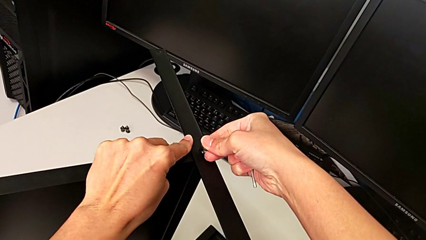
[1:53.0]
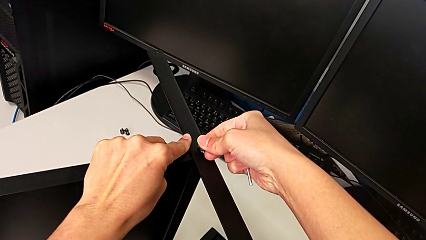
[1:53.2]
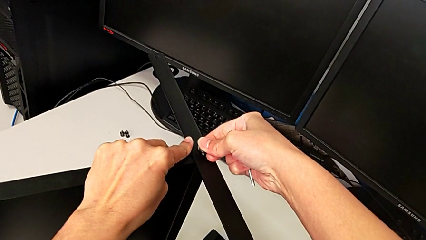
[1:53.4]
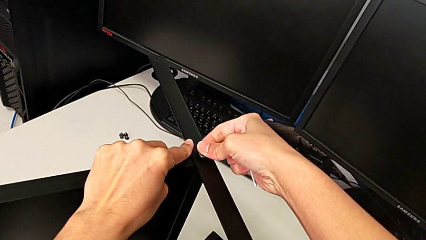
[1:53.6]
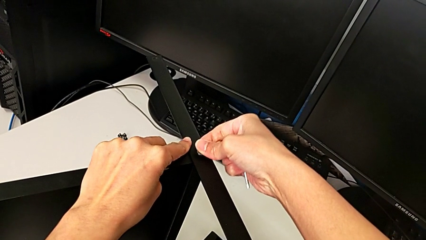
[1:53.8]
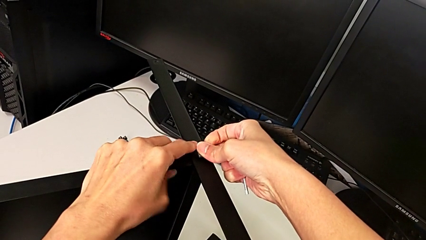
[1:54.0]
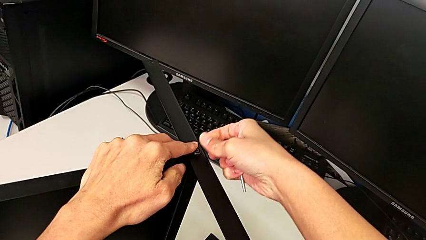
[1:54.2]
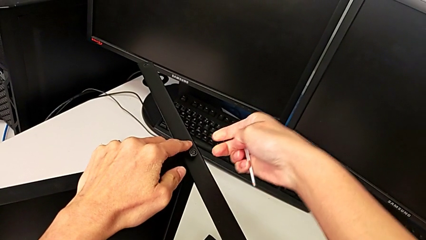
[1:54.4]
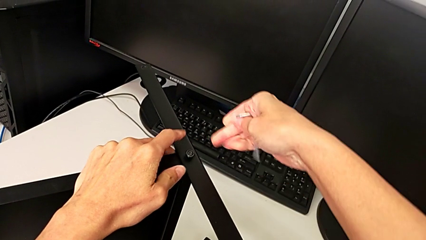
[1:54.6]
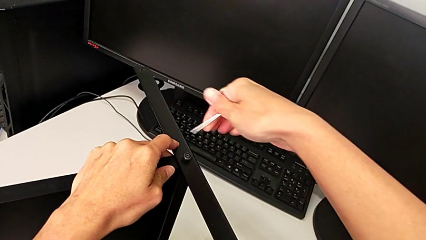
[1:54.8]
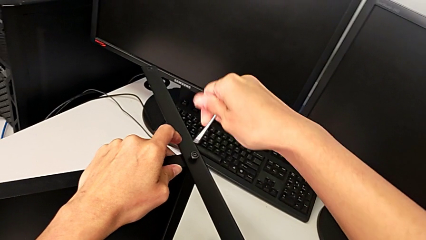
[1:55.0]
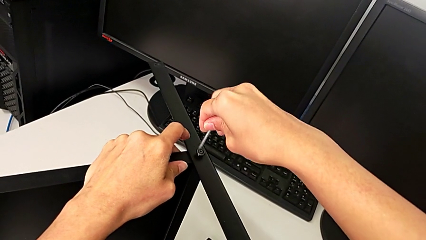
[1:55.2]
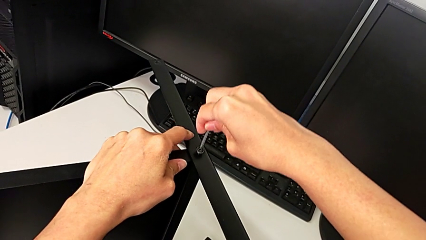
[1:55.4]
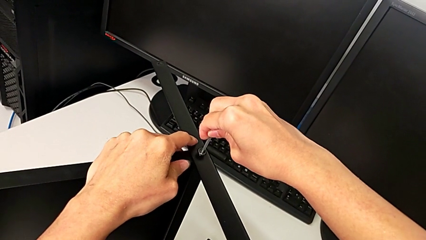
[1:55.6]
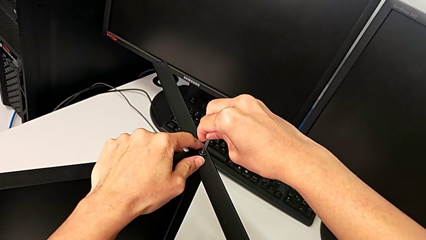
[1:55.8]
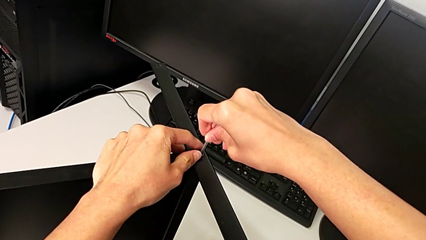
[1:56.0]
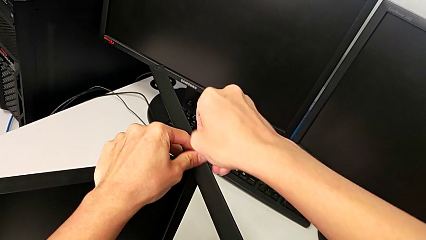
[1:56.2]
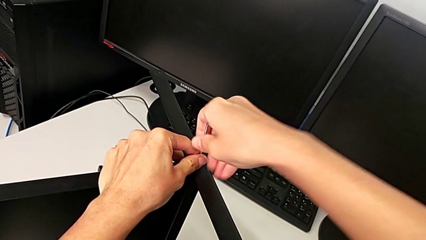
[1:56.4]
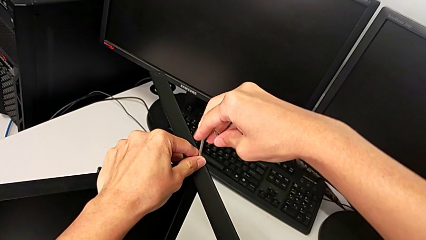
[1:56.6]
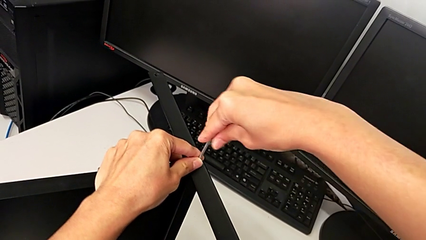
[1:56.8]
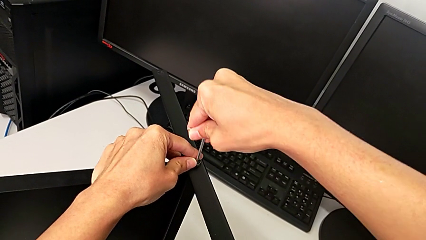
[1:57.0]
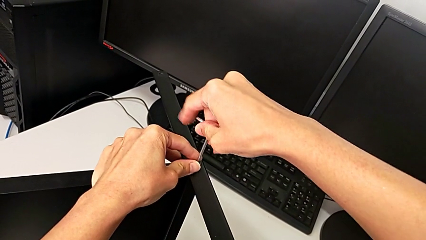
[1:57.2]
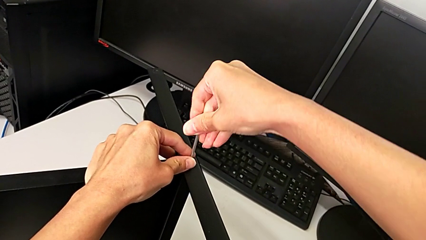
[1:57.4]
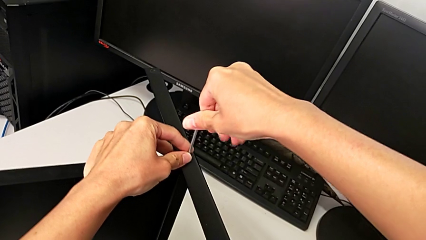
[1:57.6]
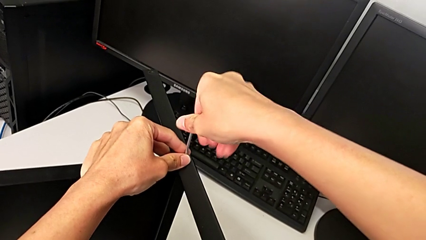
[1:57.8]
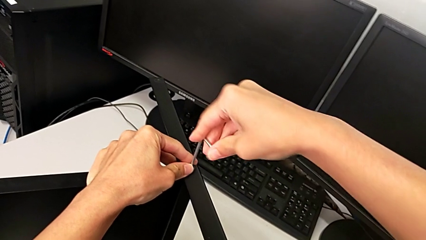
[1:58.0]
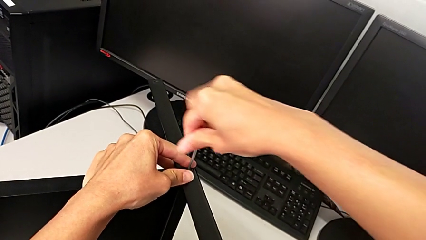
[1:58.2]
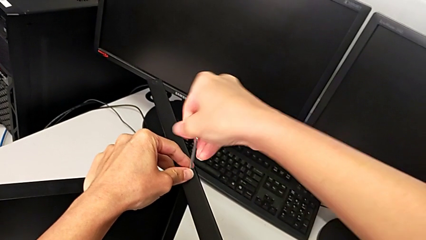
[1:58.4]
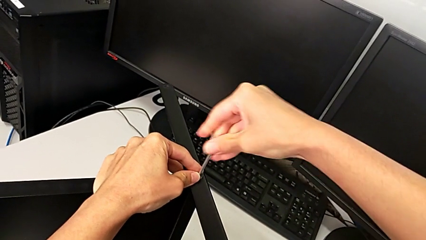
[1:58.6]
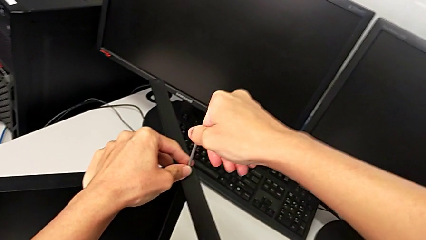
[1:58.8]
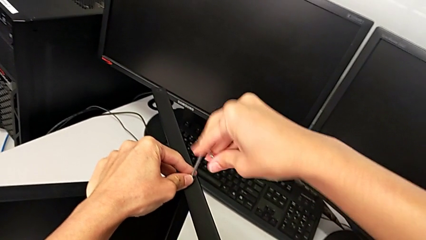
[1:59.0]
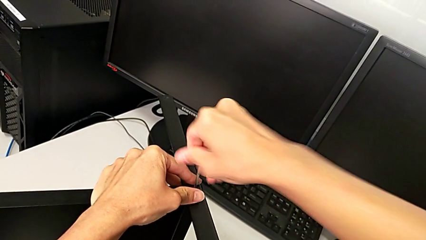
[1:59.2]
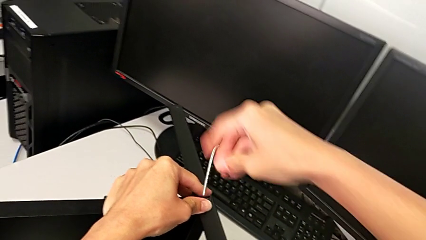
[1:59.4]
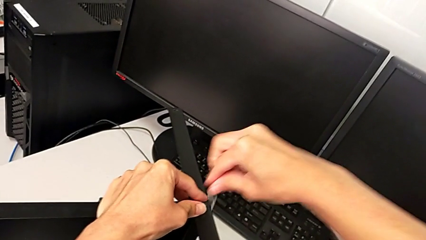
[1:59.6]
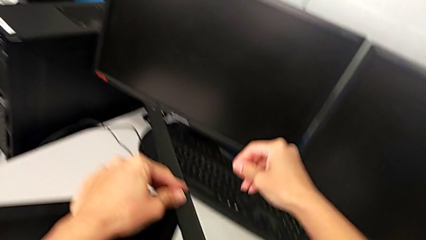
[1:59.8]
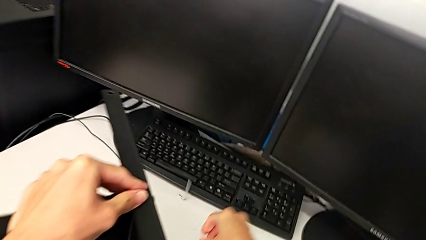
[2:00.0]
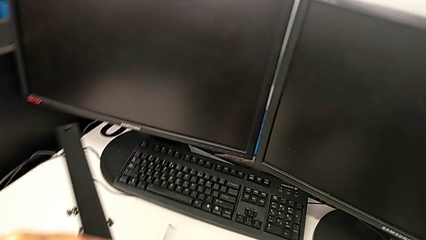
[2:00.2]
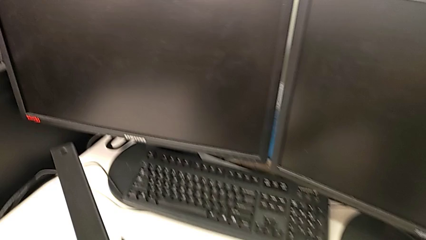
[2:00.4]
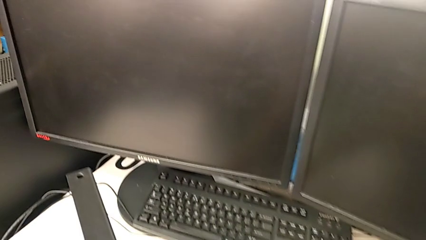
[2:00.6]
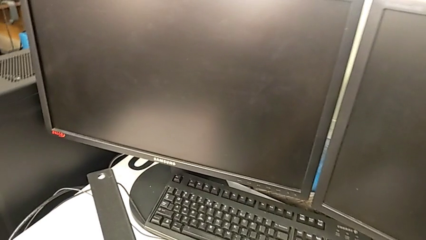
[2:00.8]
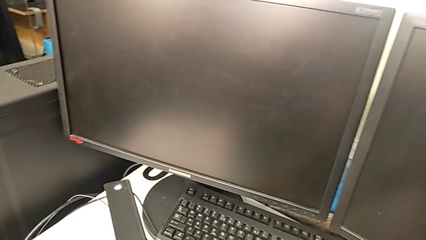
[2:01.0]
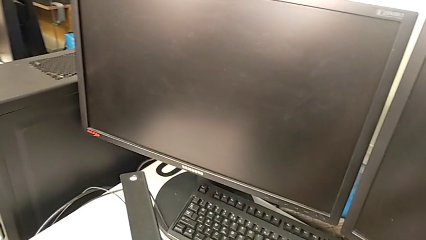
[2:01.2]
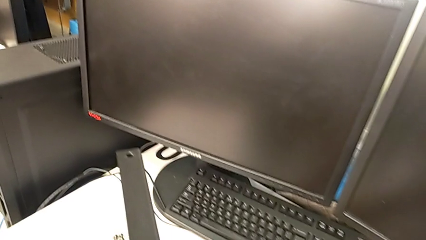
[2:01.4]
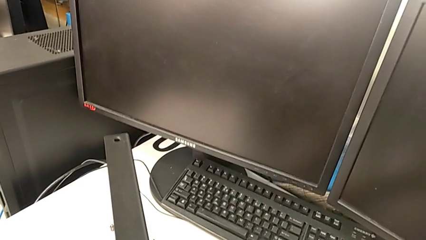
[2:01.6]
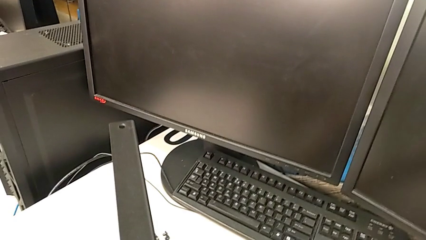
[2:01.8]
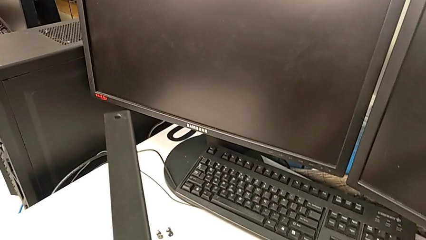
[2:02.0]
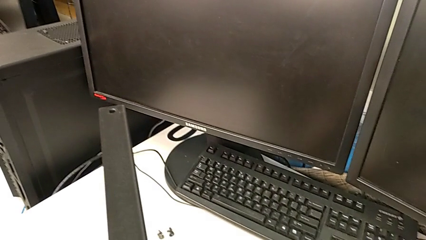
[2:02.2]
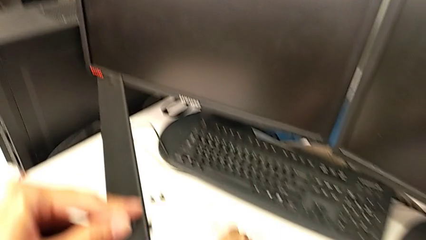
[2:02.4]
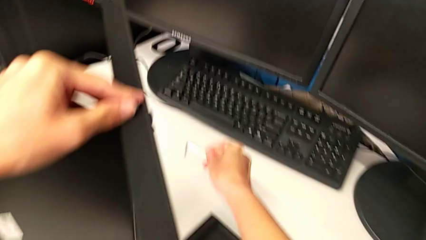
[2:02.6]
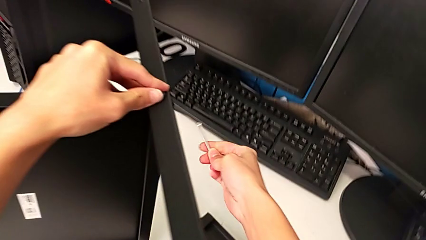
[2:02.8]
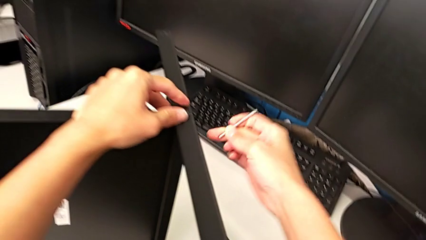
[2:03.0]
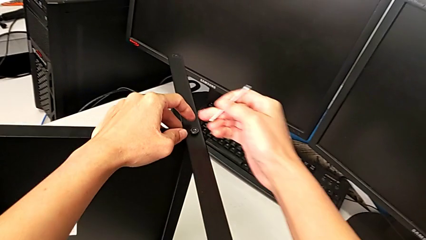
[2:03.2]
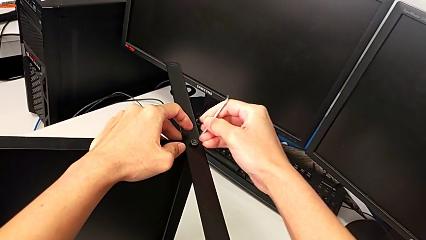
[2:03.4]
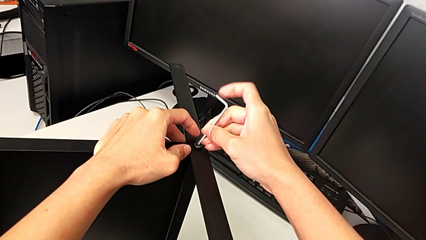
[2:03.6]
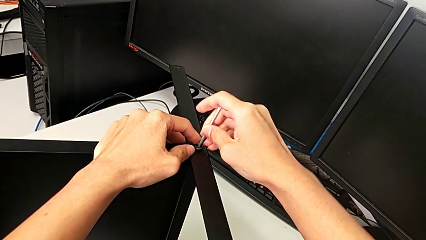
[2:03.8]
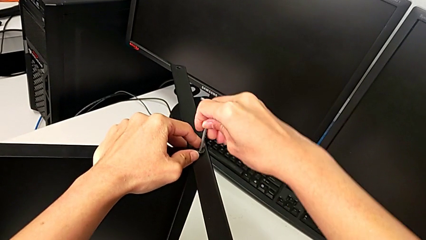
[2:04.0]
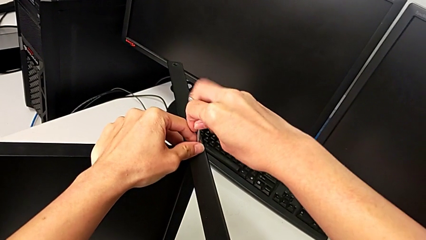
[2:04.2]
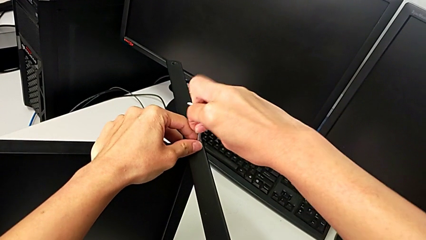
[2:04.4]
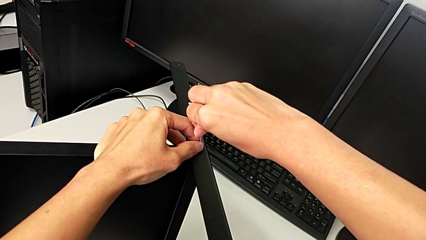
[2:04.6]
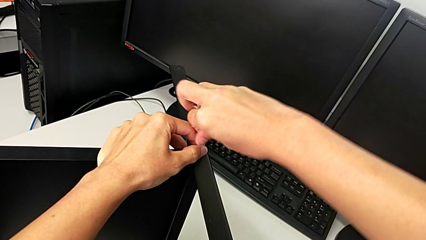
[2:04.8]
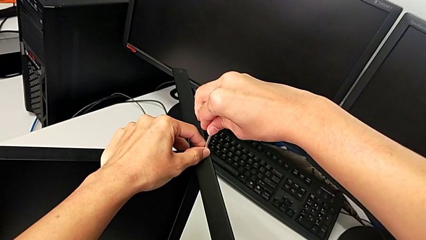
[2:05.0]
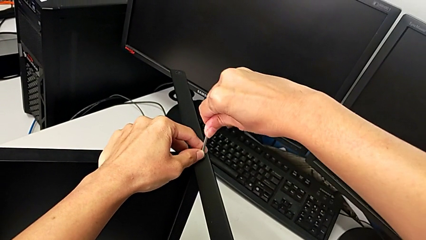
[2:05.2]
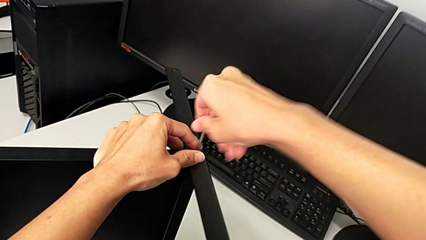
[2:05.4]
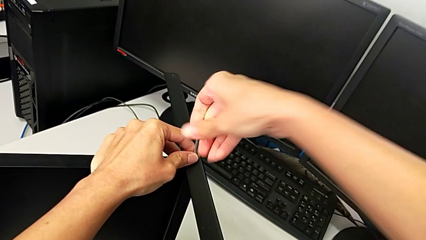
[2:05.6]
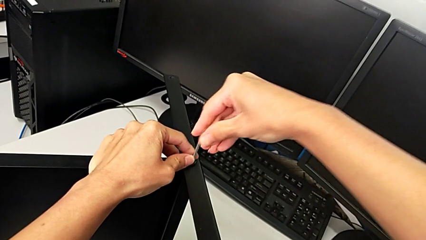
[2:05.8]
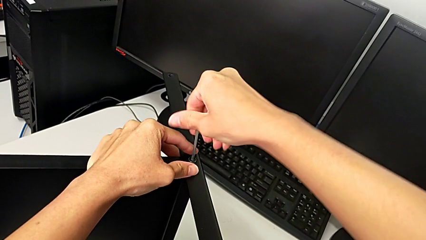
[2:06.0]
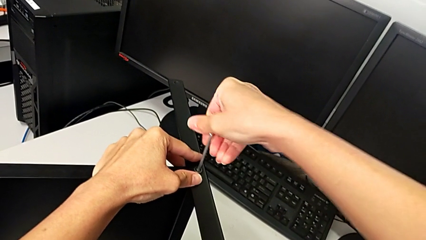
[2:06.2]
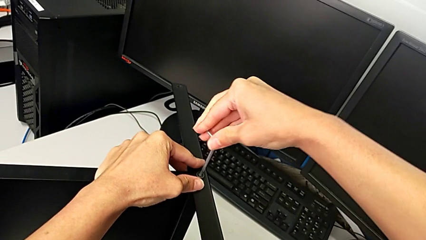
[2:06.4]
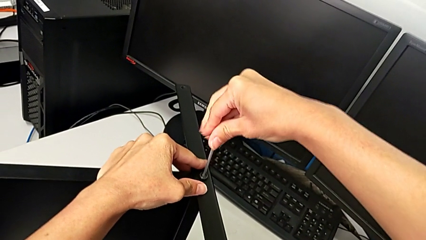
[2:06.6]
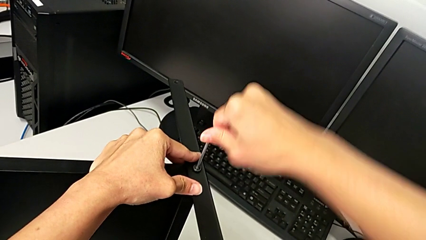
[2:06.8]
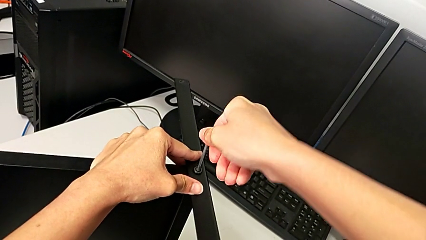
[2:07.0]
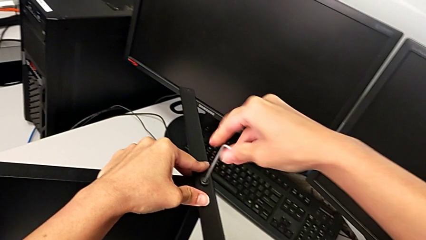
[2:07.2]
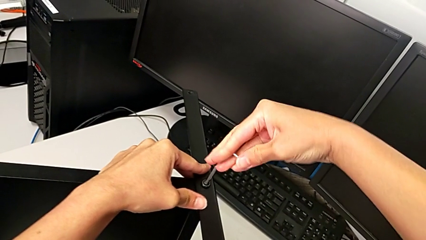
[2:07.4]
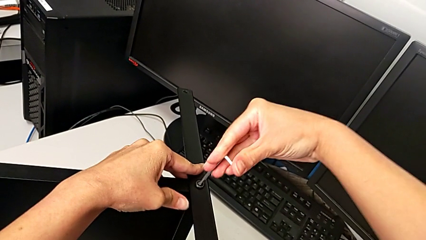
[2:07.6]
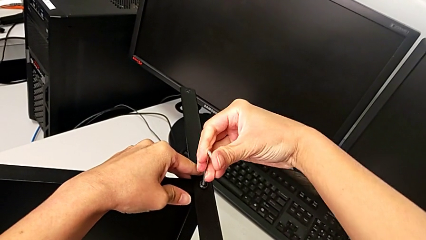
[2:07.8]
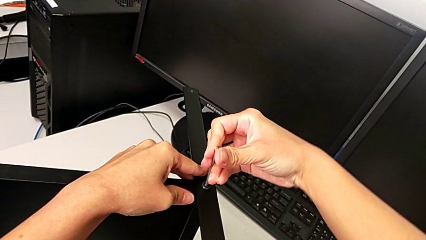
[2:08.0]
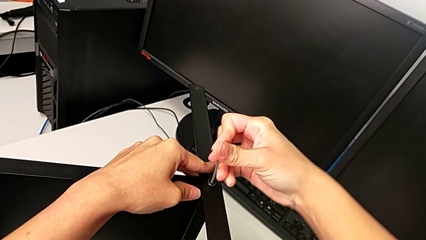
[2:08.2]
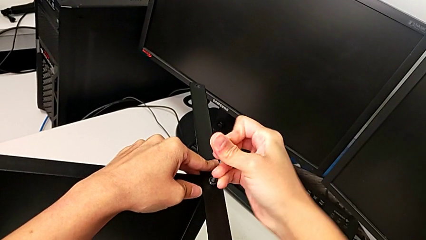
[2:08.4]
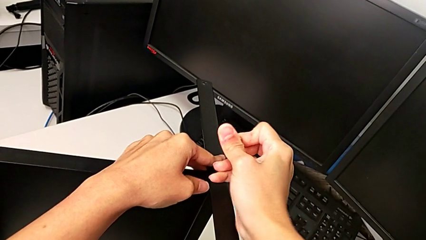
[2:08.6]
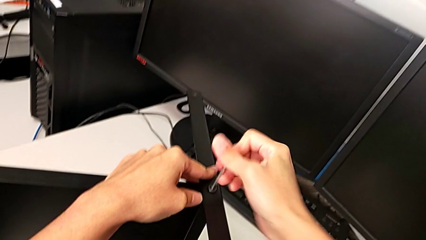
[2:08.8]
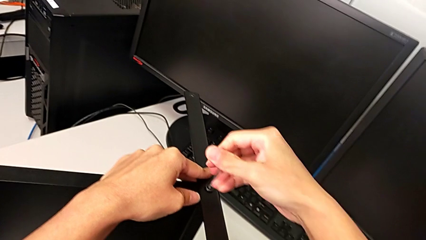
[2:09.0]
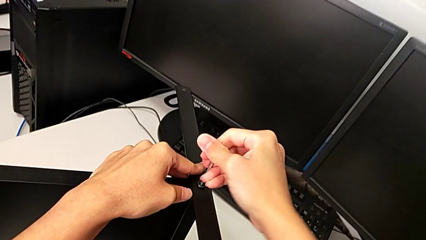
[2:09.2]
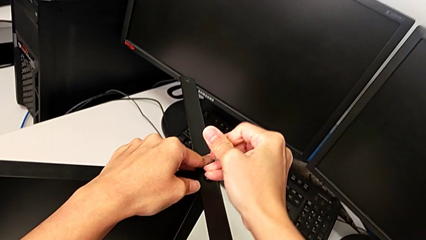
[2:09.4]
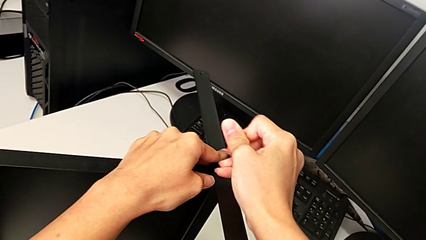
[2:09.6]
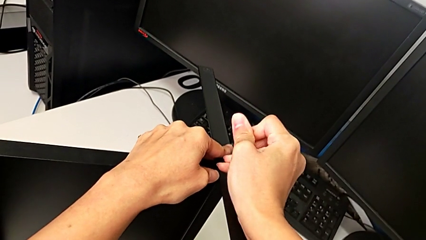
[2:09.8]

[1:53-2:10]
The camera wearer is screwing the middle part of the base. They insert the hex socket head, insert the Allen wrench, screw the hex socket head, wrongly drop the Allen wrench, grab it, lift it, insert it and begin to screw the hex socket head.
